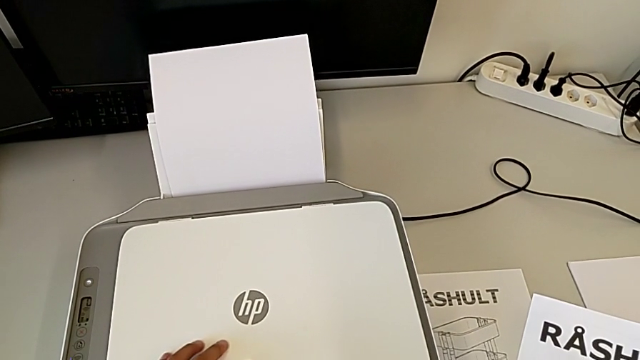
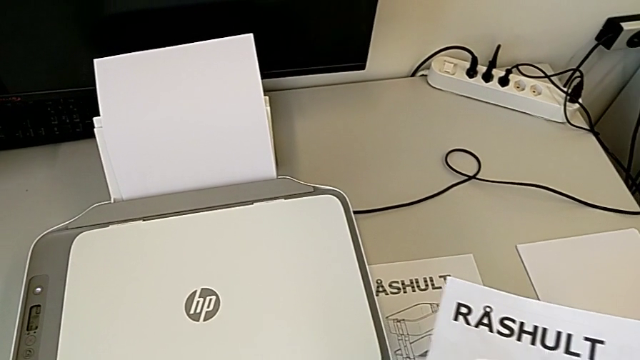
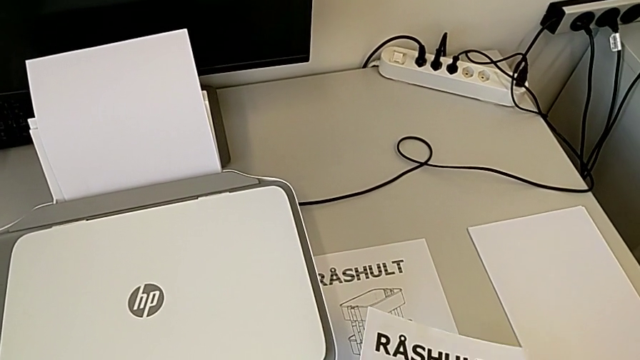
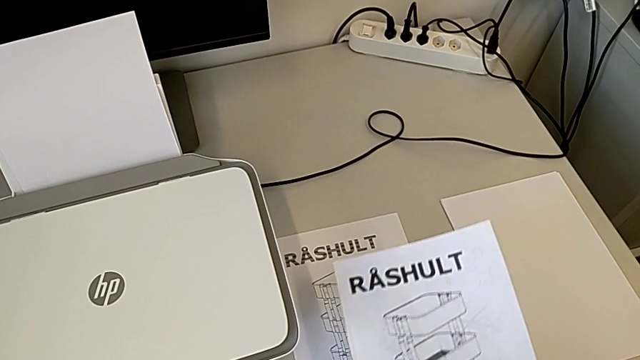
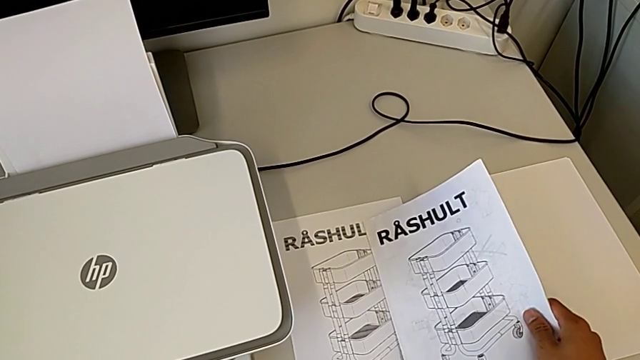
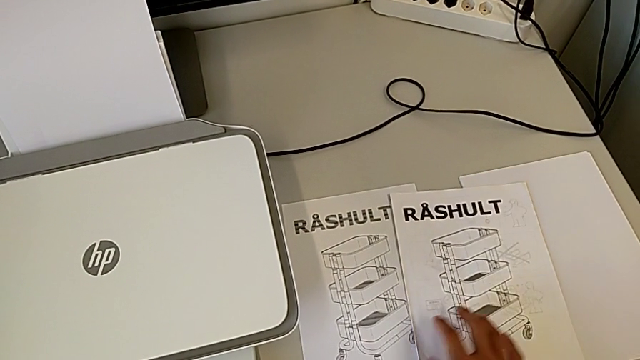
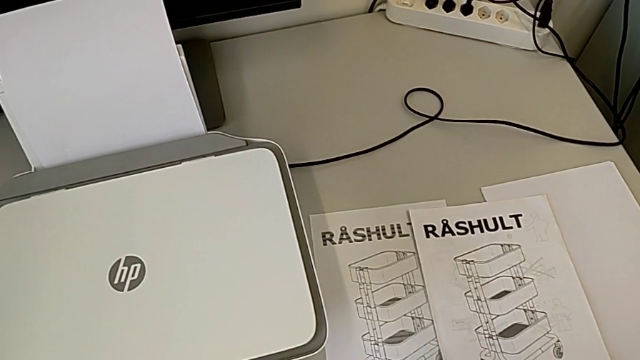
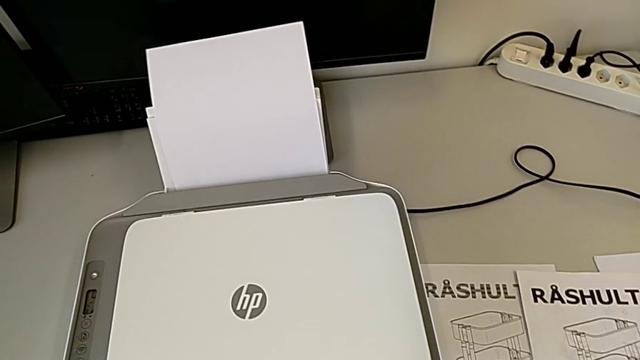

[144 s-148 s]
The camera wearer is taking out the paper from the copy tray. They place the copy.

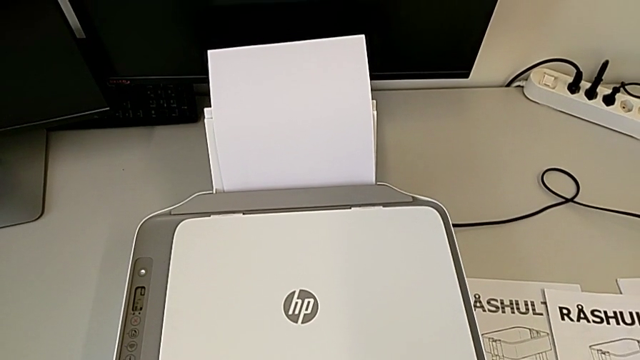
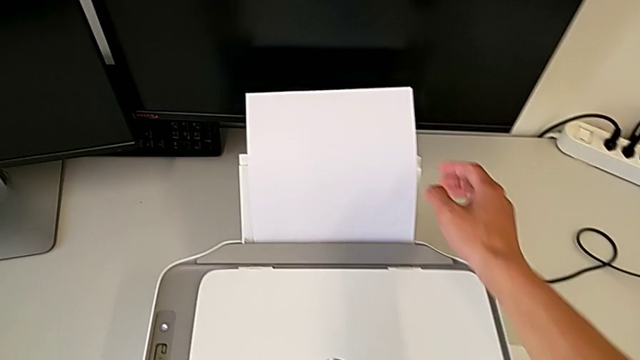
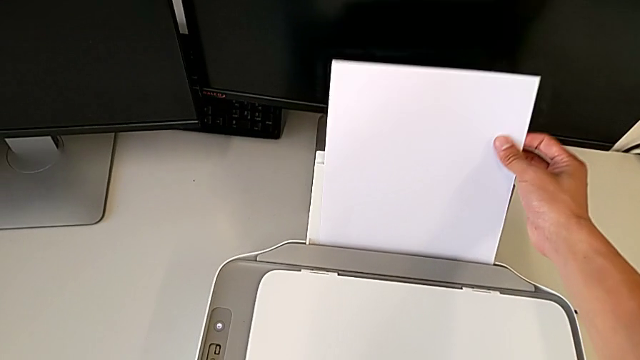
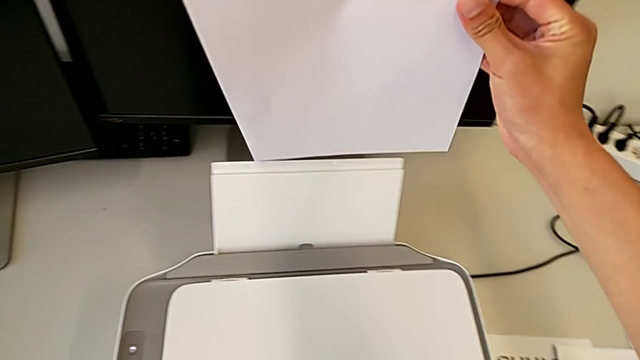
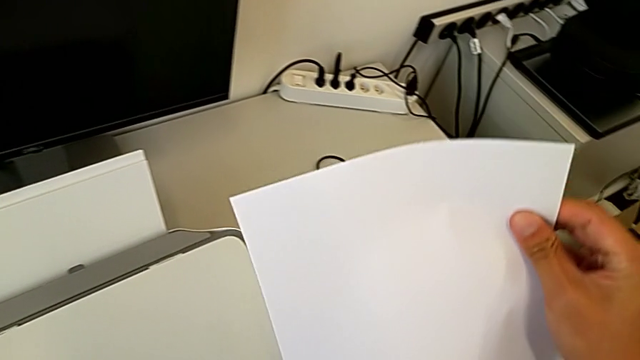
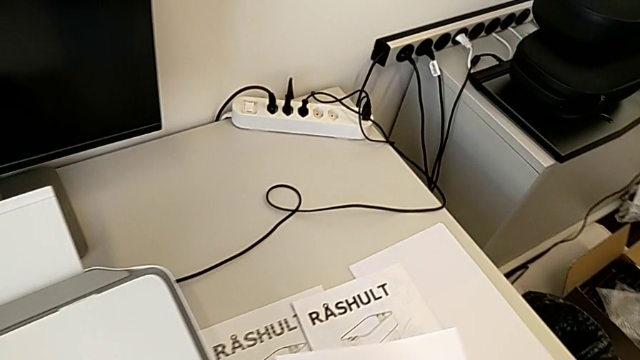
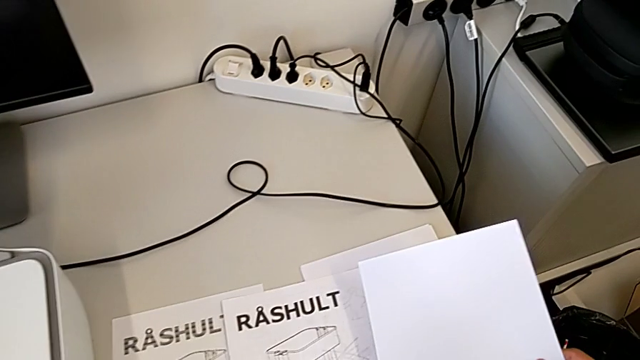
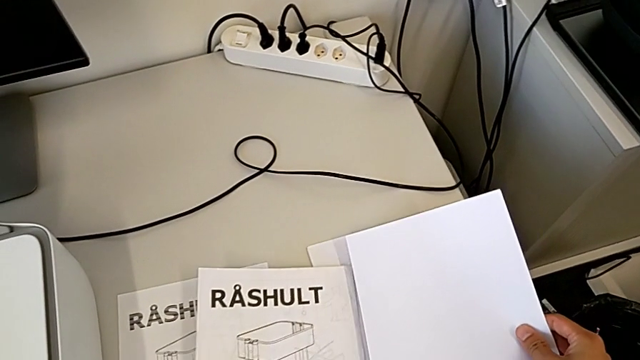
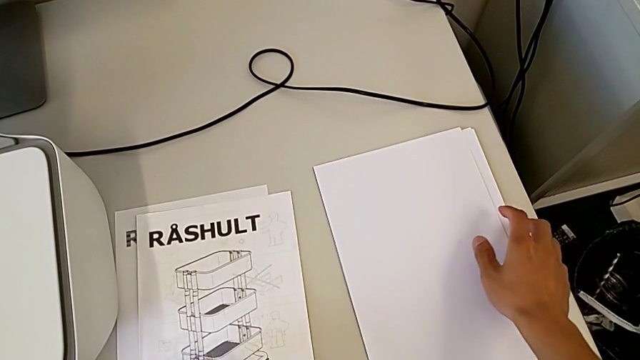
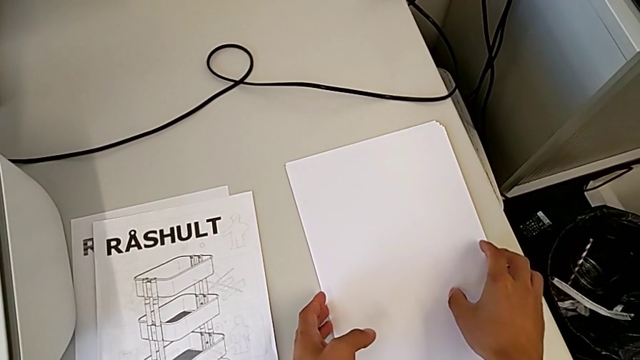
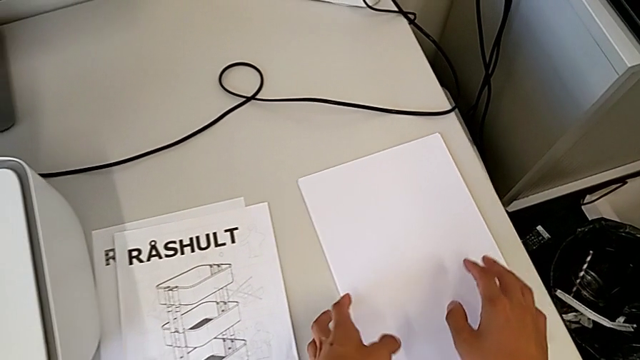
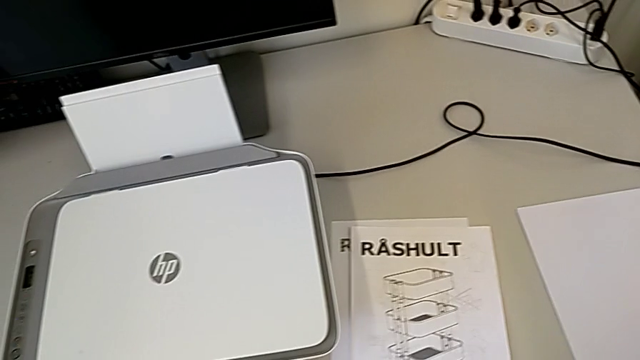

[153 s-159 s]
The camera wearer takes out the paper from the printer. They grab the copy and place it.

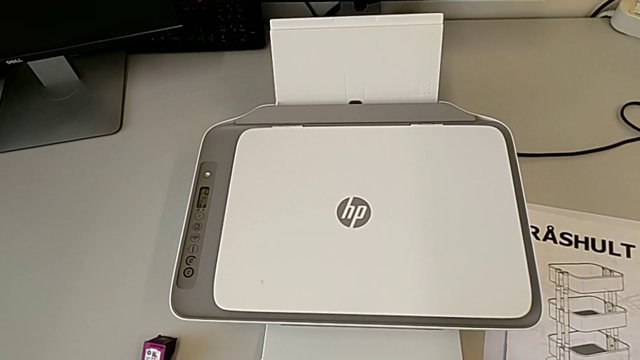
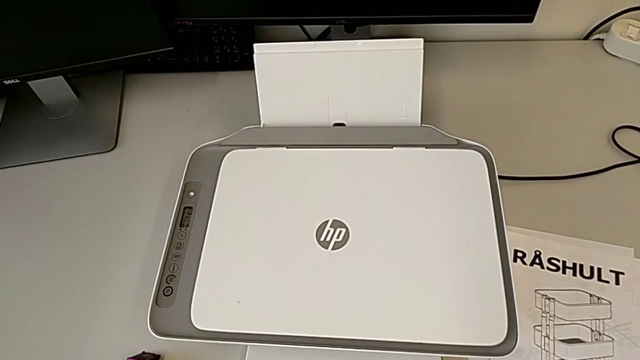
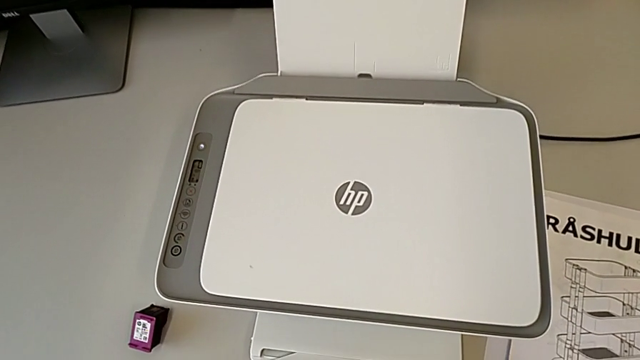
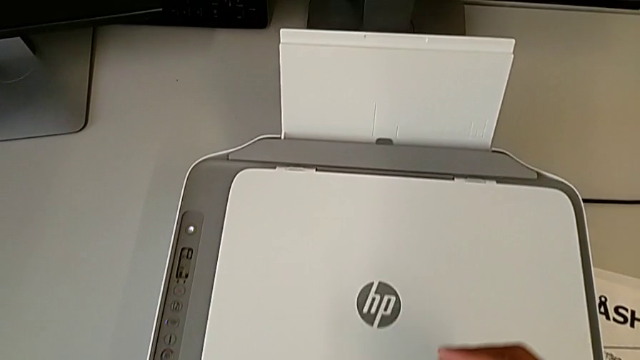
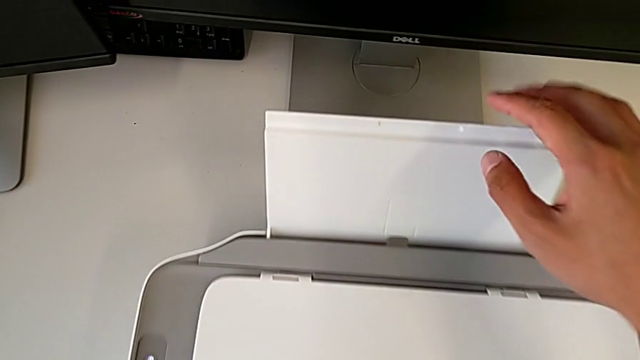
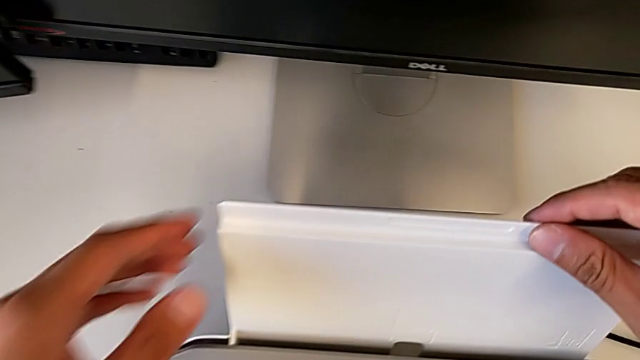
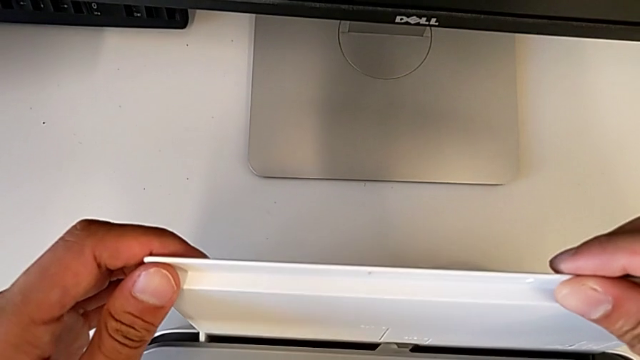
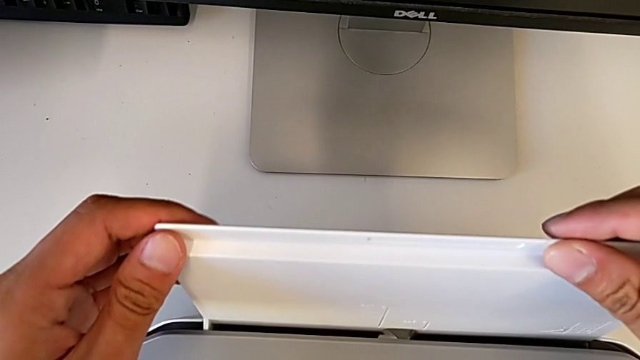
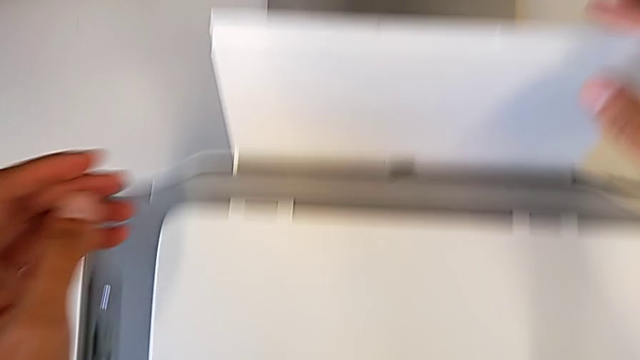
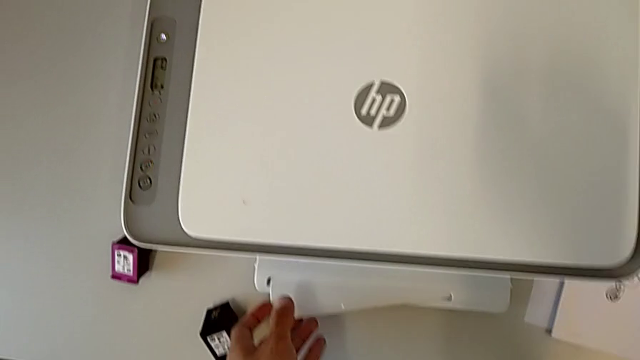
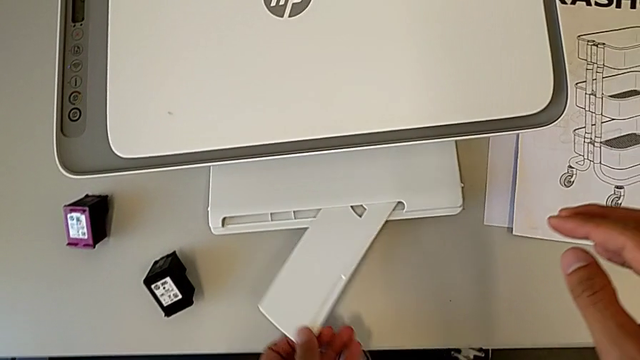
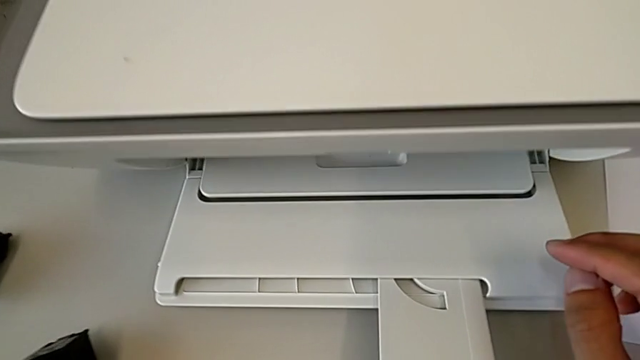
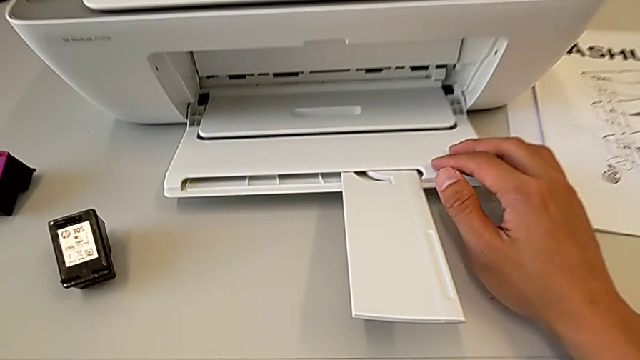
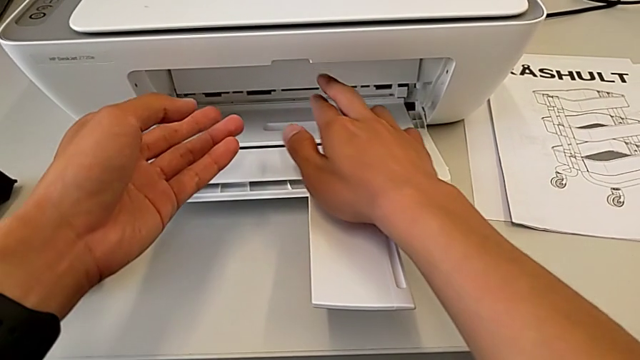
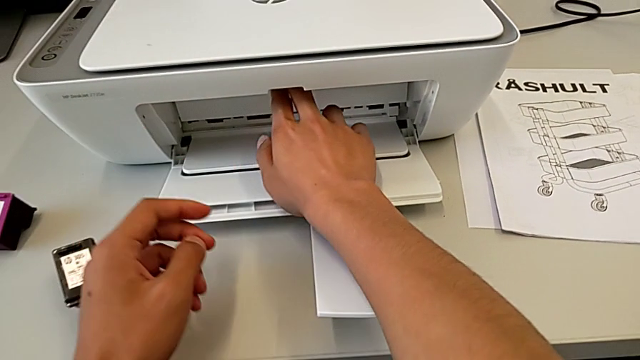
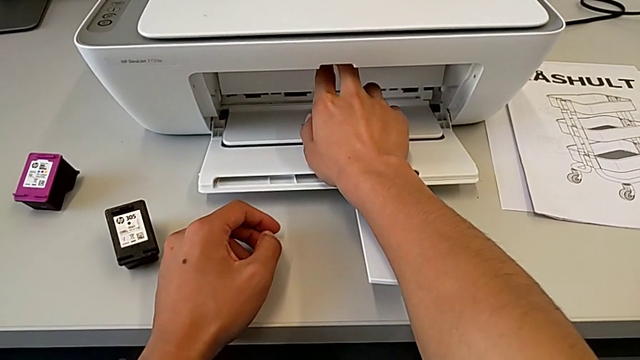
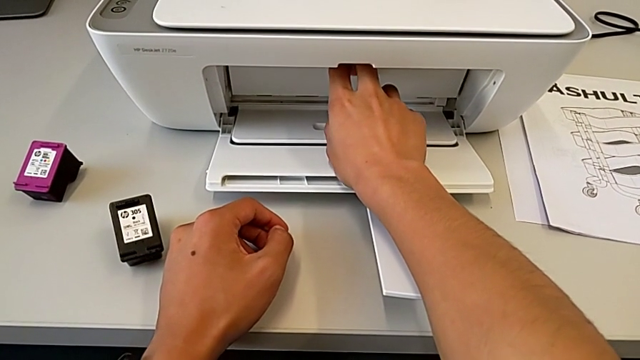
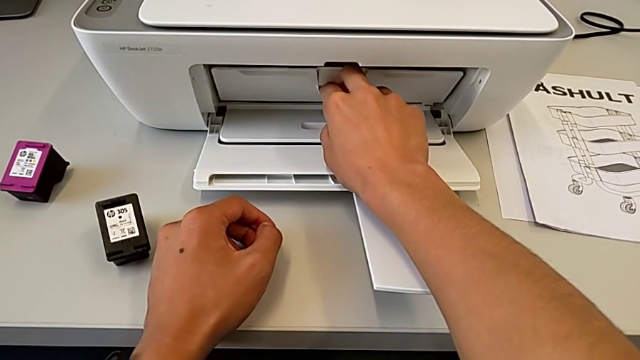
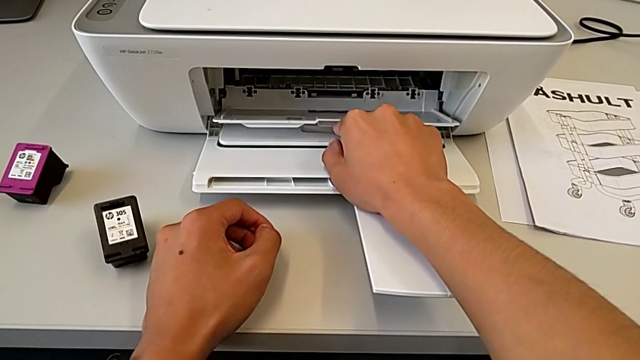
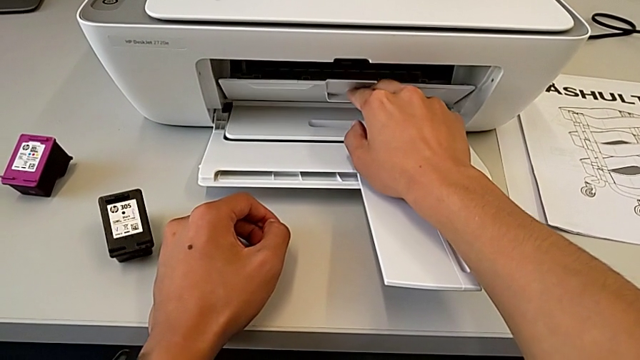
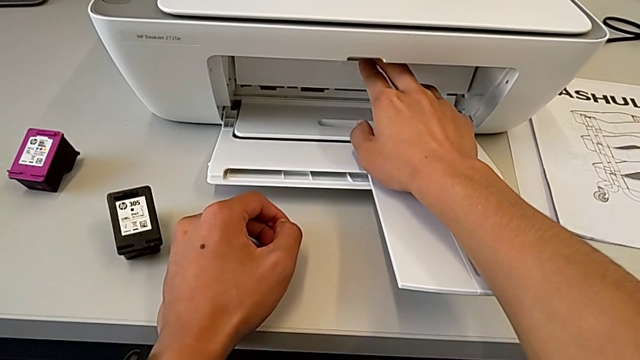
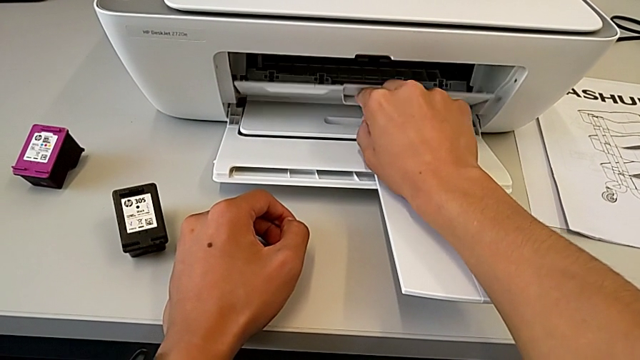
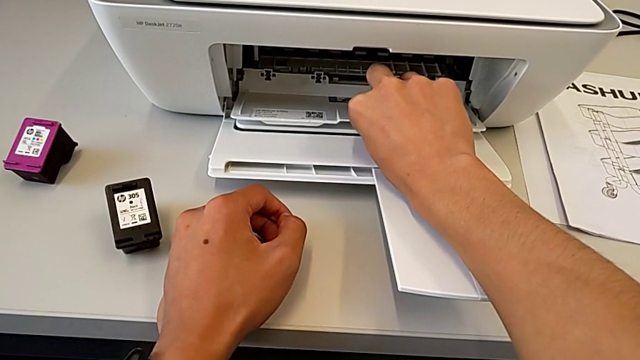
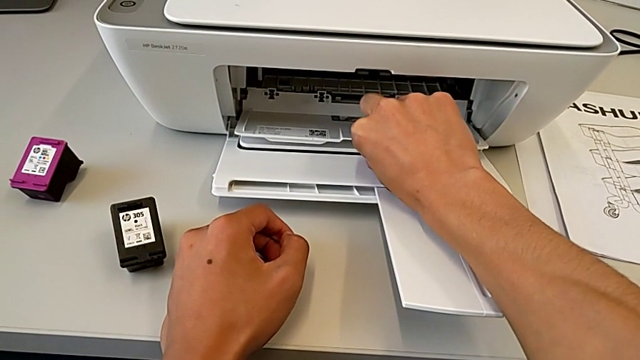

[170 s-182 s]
The camera wearer is exchanging the ink cartridges. They wrongly pull the printer, pulling the wrong tray, pull the extending paper tray and open the cartridge gate.
